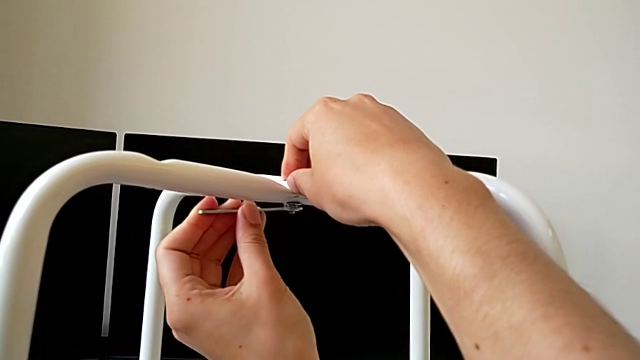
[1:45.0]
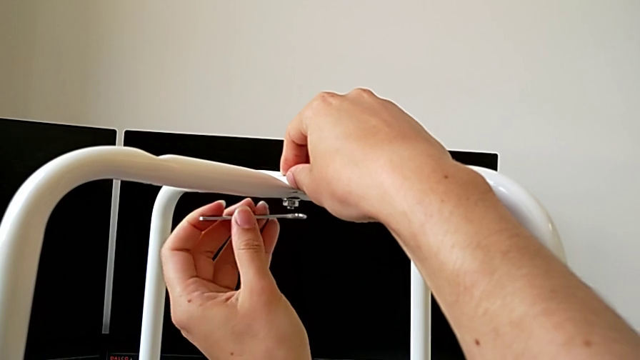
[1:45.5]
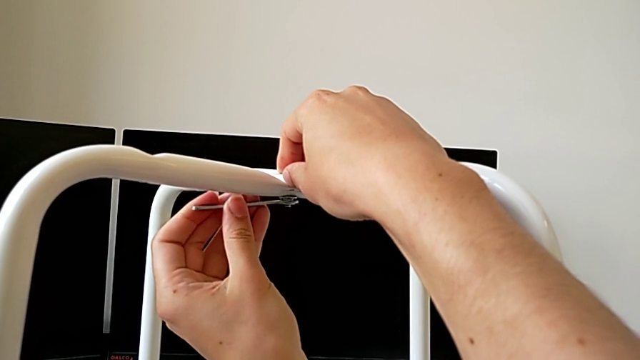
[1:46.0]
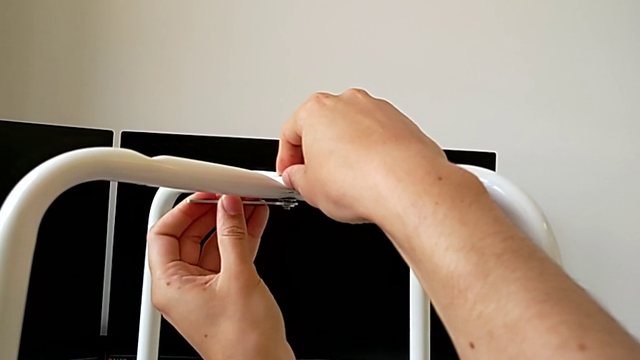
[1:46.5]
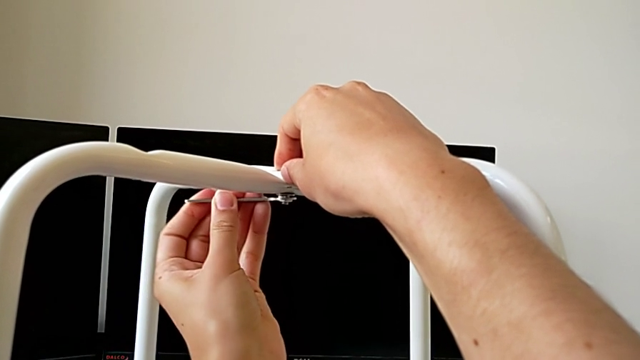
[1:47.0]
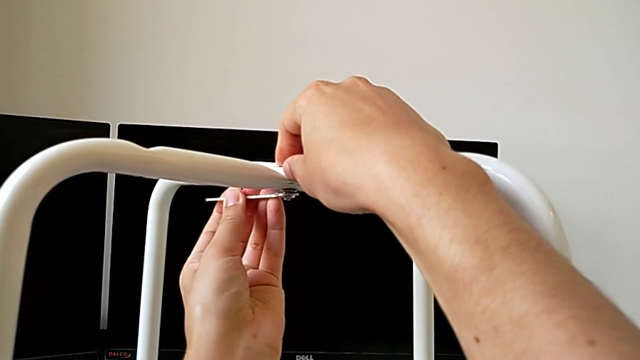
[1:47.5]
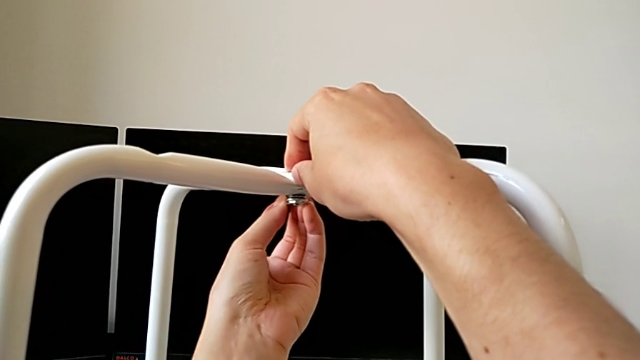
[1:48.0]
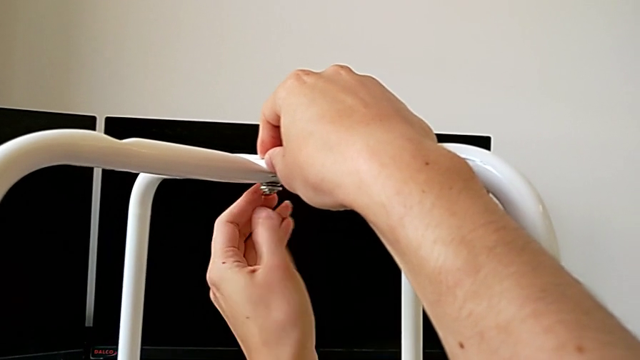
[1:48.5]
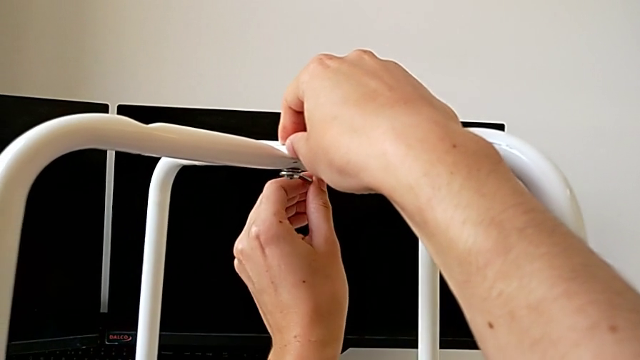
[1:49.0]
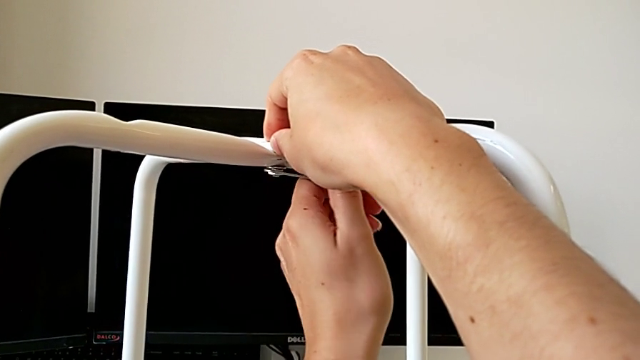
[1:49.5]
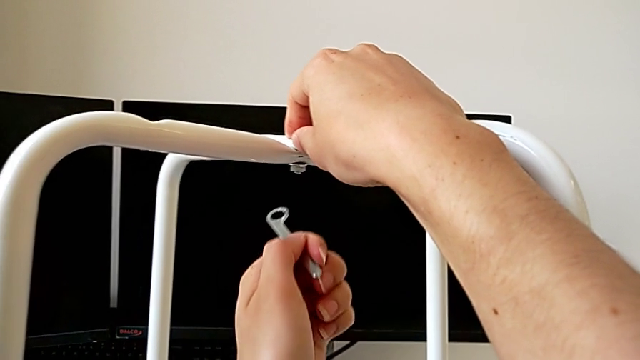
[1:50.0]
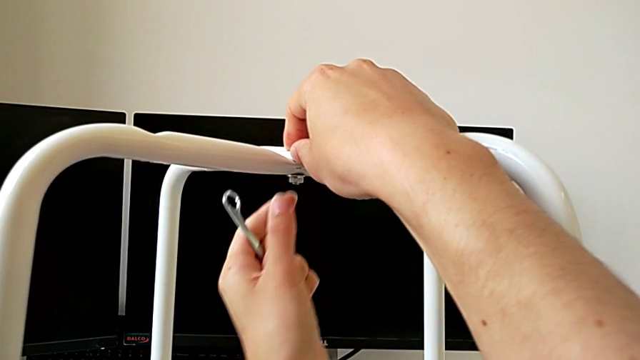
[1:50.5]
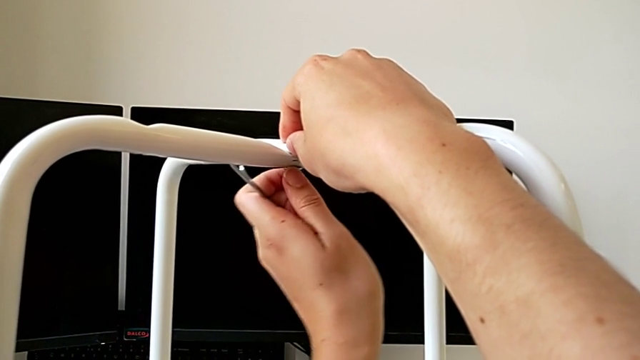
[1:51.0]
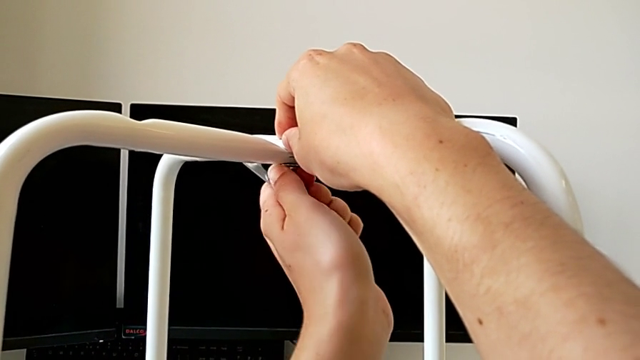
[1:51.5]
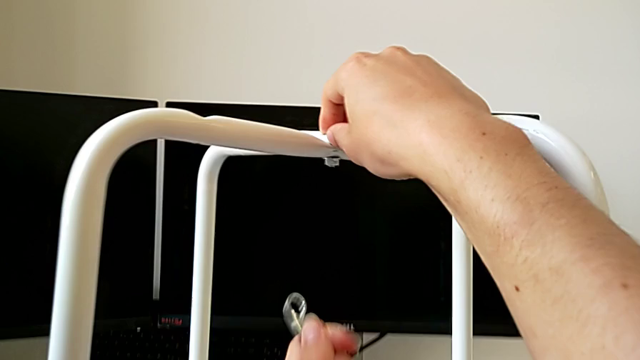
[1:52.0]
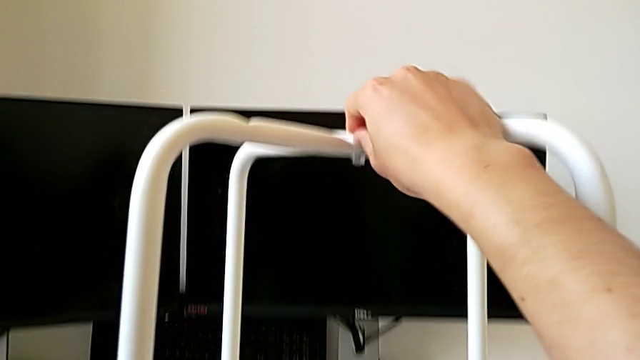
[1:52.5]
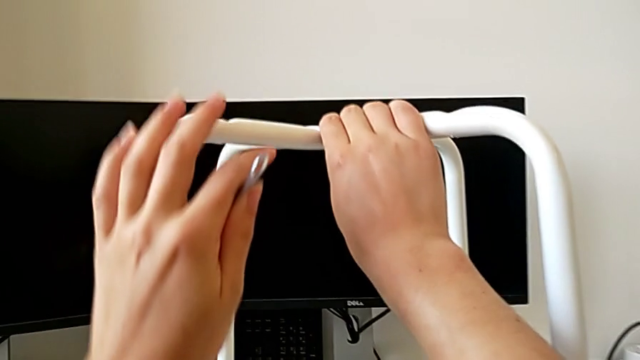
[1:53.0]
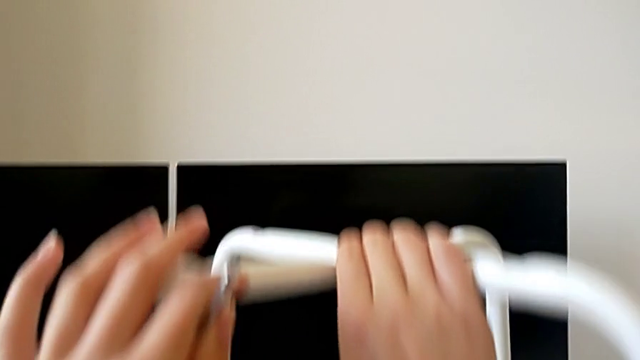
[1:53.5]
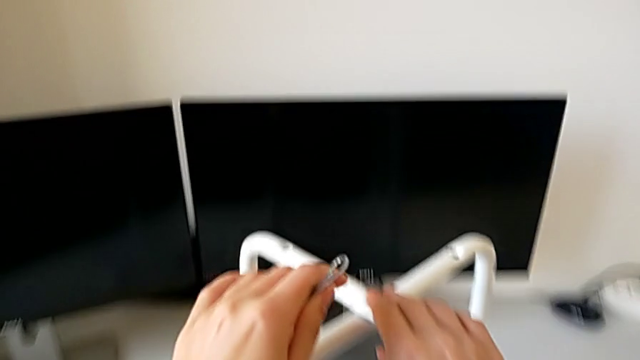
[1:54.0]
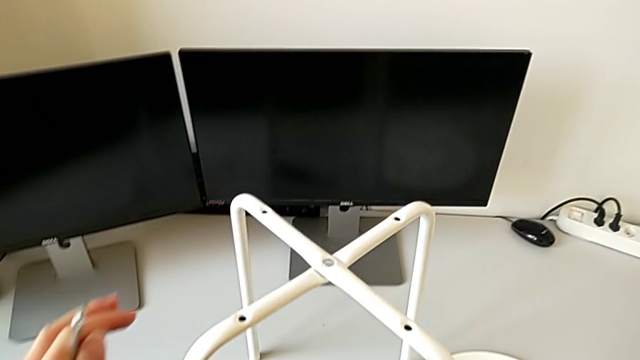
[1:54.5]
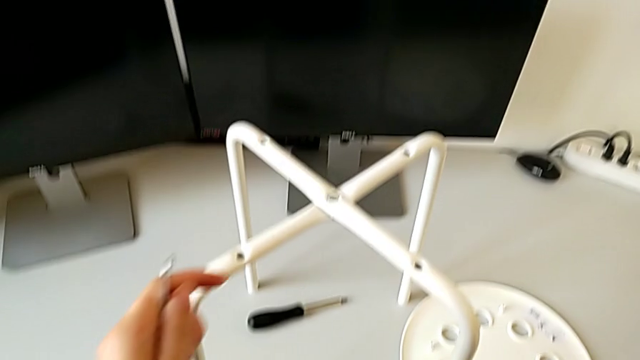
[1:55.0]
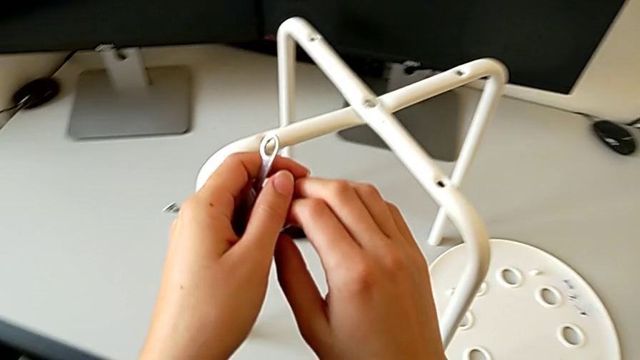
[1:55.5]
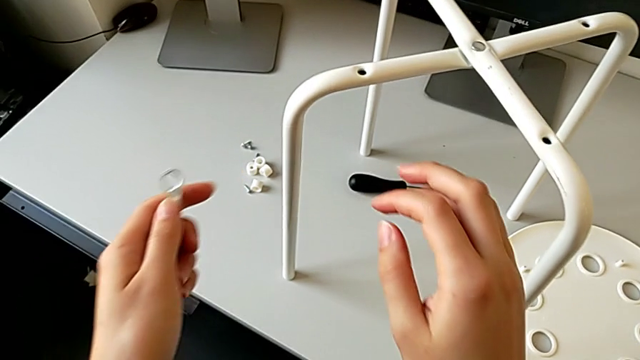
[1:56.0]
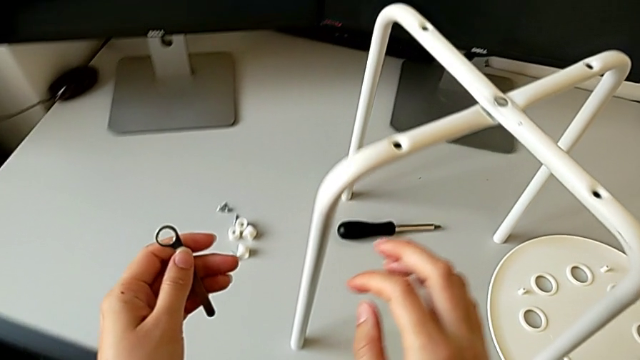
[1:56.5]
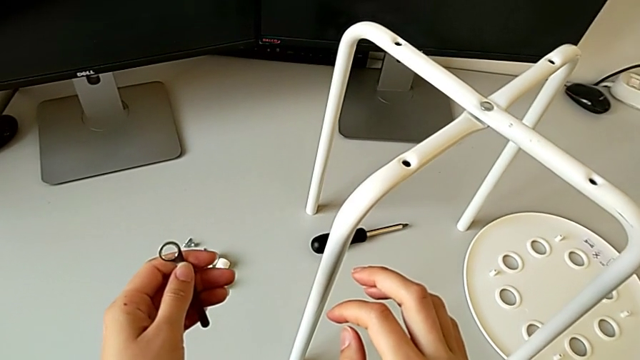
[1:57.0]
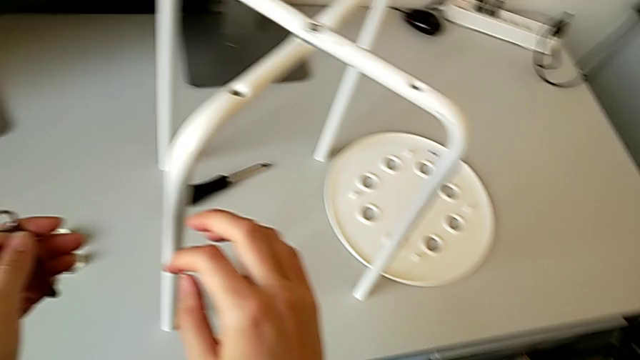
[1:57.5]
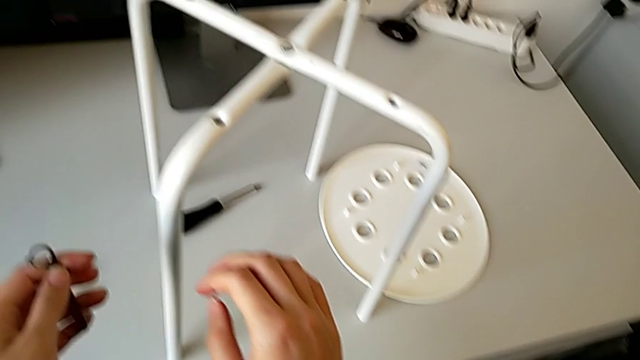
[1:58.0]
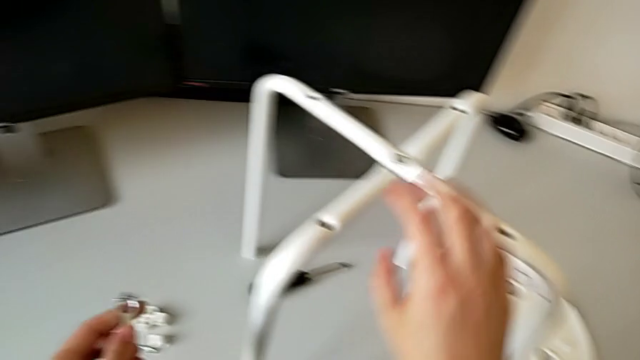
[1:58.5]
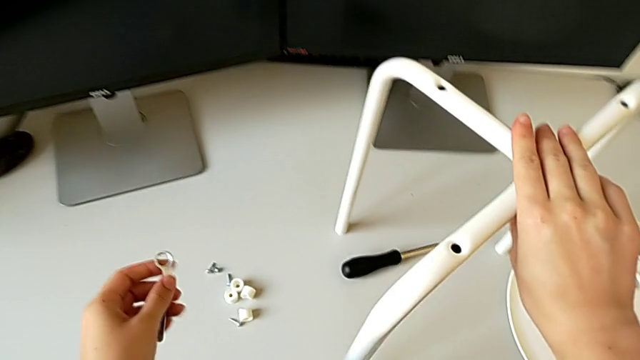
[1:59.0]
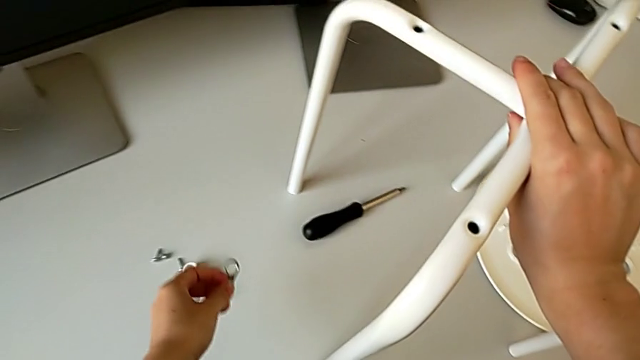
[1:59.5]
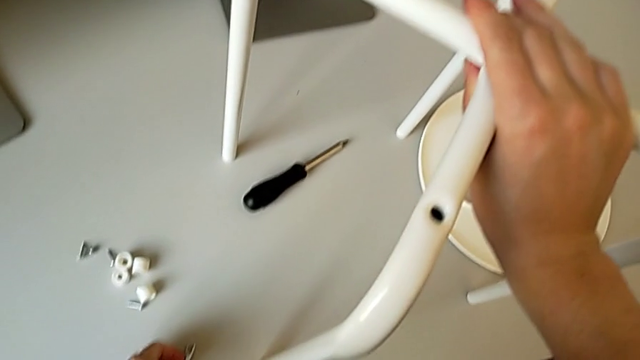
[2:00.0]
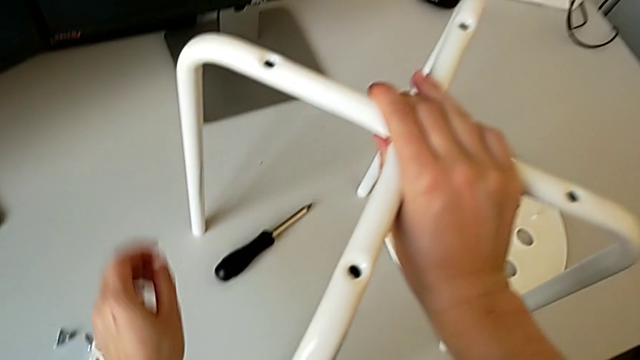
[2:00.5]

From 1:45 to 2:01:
The camera wearer is assembling the legs one on top of the other. They insert the hexagonal wrench, unscrew it, withdraw it, unscrew the hex nut, hold the leg, hold the hexagonal wrench and place it.

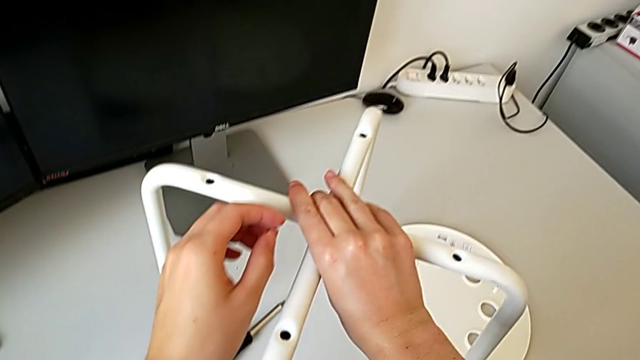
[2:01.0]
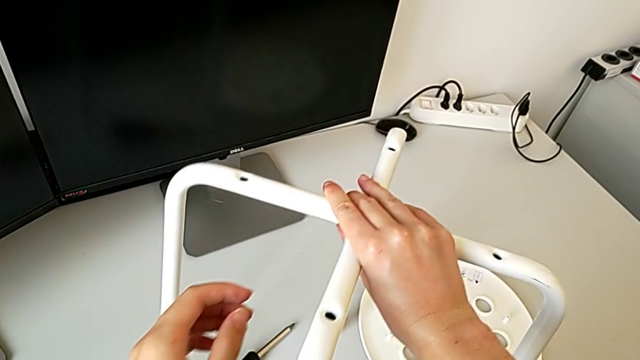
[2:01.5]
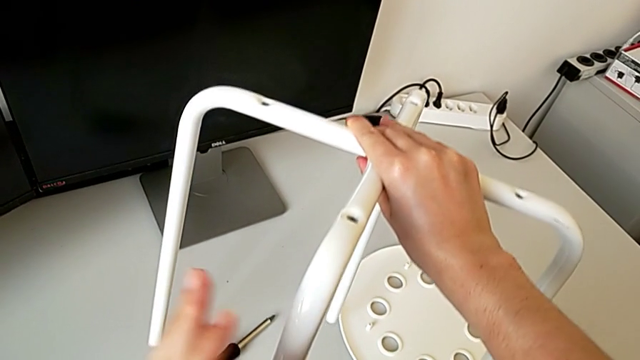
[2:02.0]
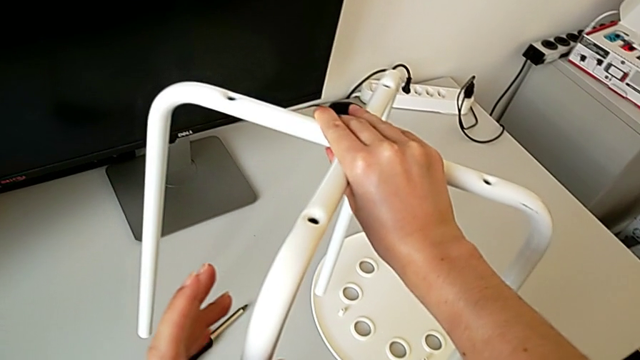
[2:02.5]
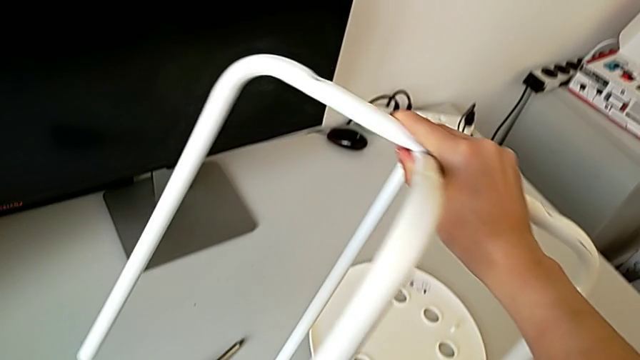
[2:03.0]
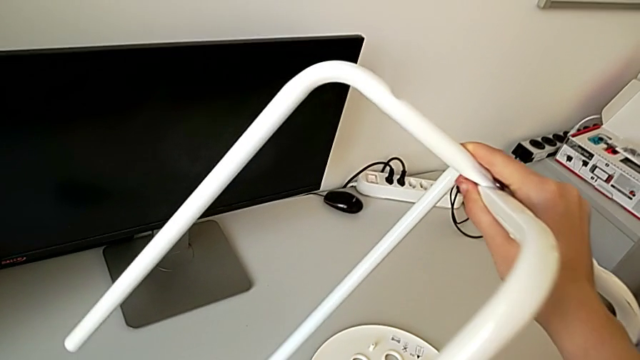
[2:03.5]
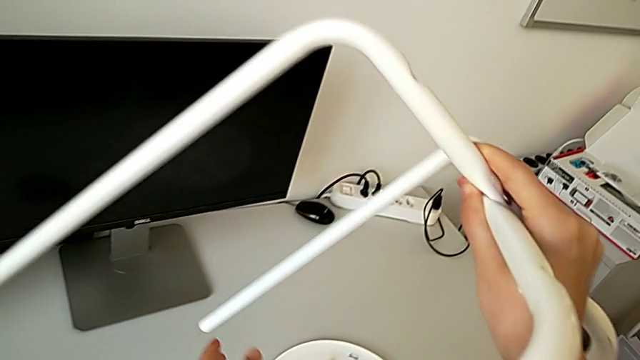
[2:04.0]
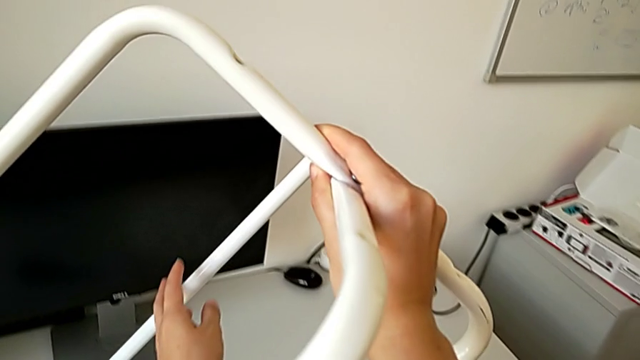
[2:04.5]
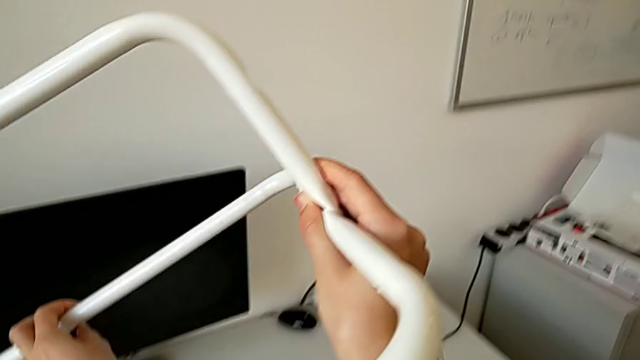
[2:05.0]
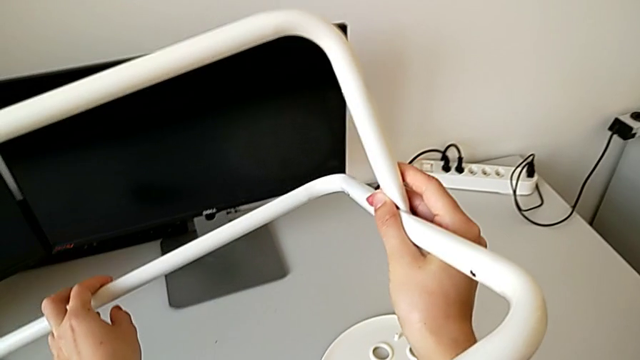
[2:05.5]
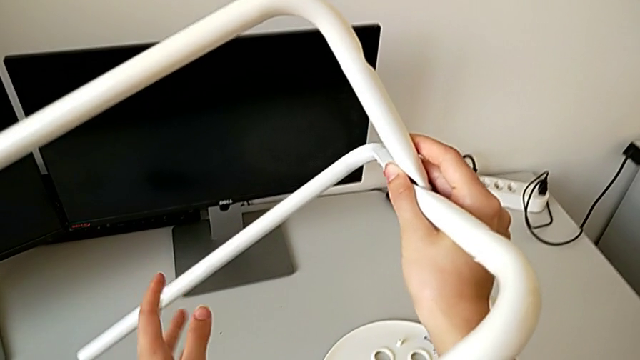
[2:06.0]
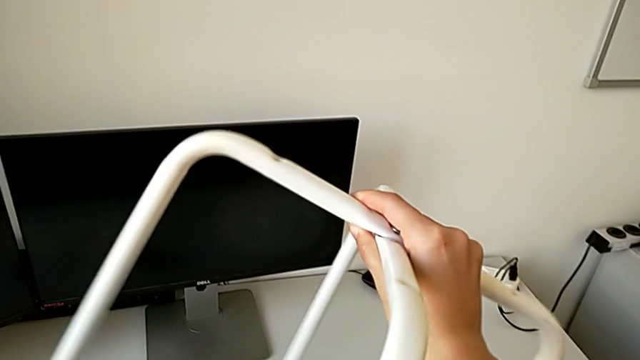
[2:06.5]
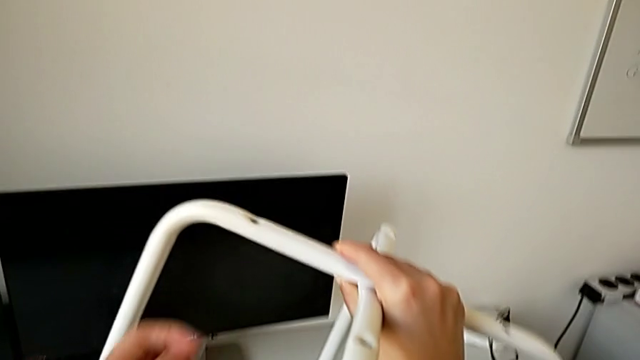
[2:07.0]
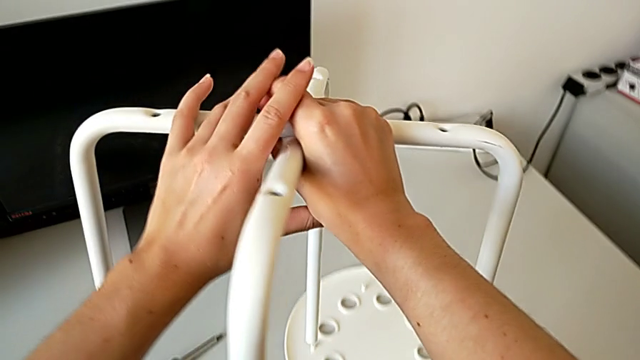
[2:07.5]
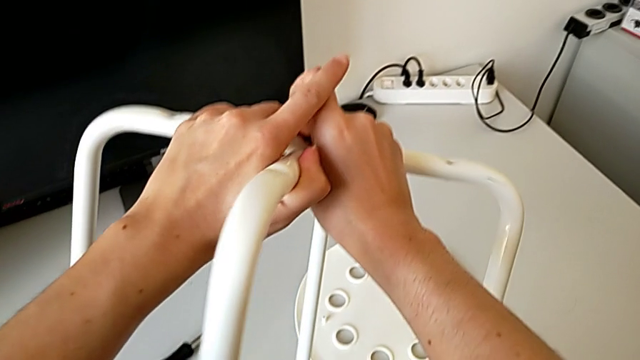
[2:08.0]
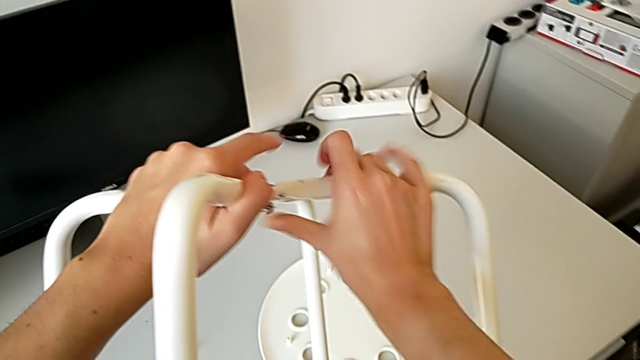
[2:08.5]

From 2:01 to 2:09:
The camera wearer is placing the legs onto the seat. They grab the leg, wrongly rotate it, attempting to flip the legs without success, and hold it.
